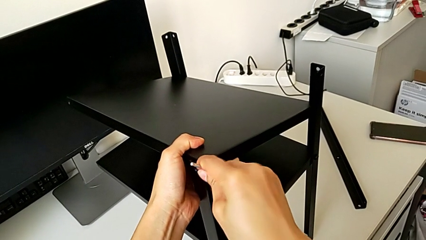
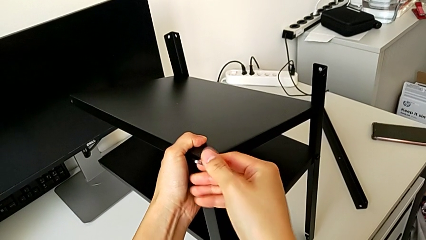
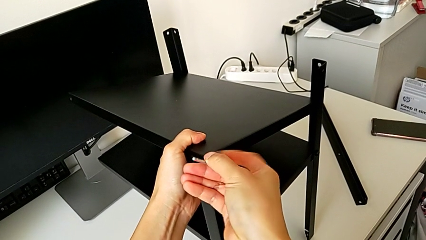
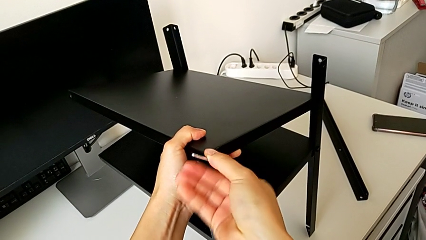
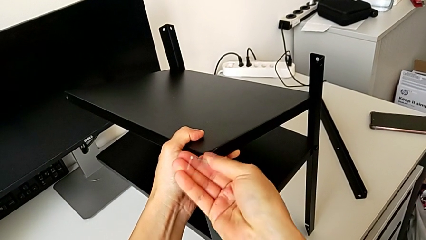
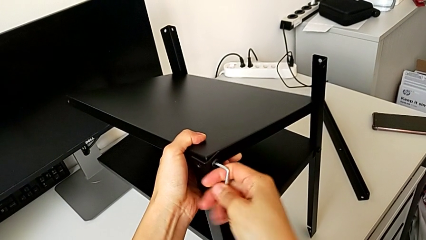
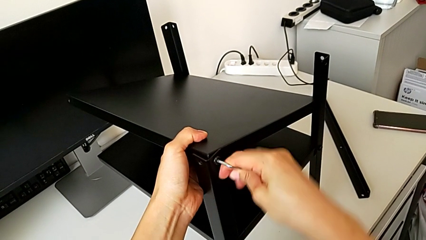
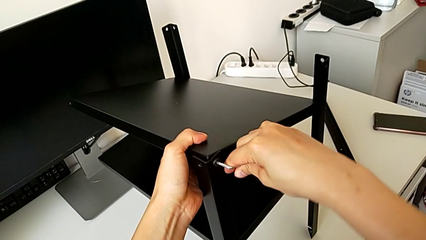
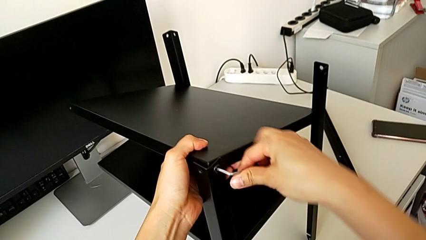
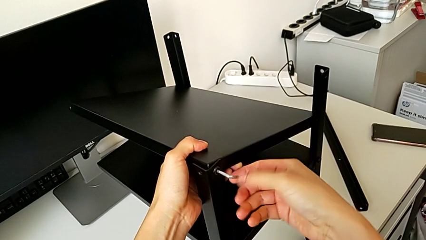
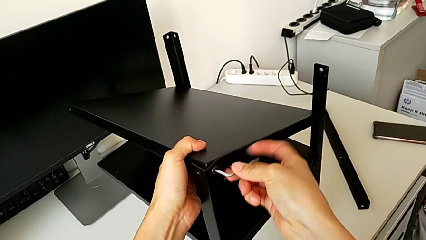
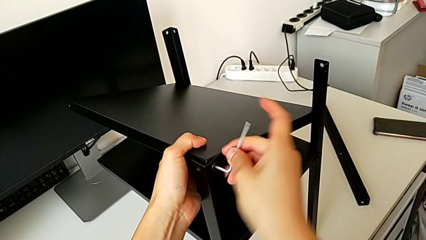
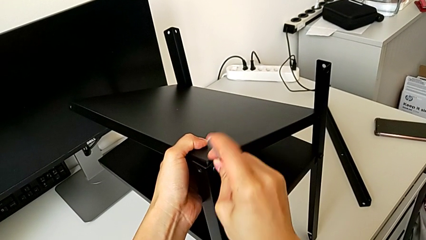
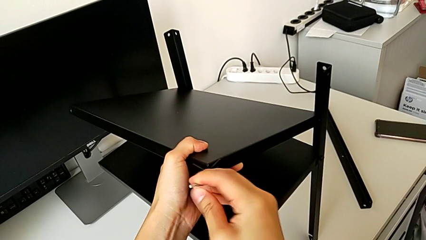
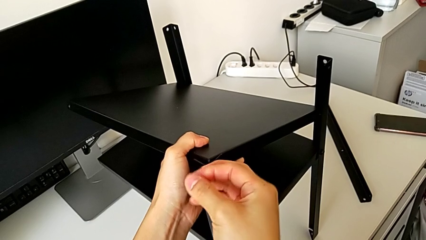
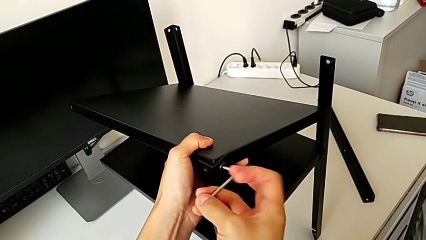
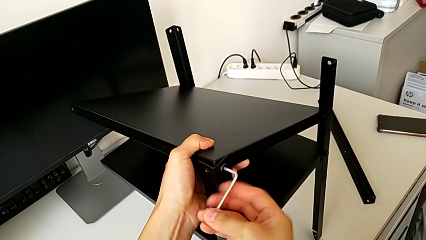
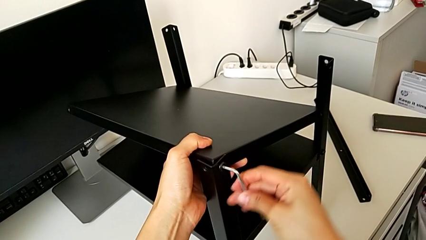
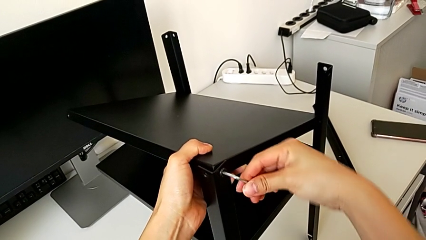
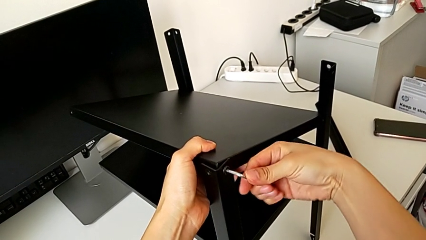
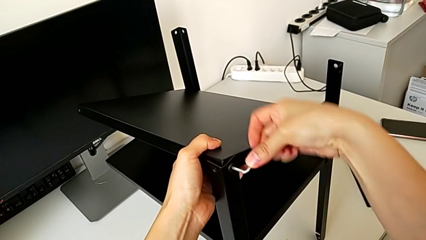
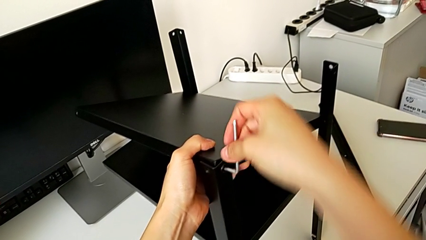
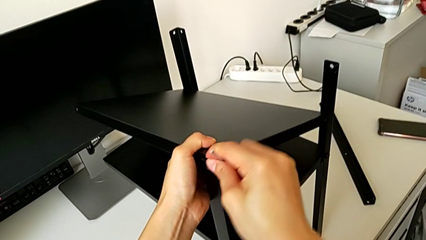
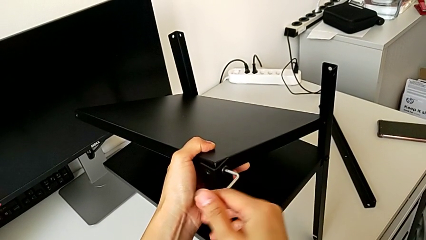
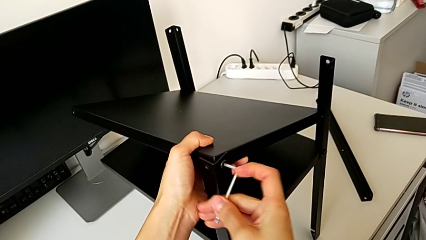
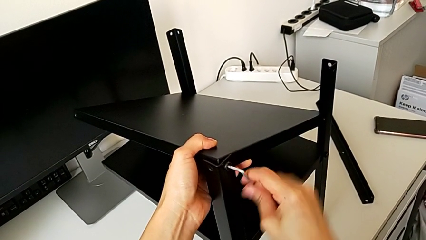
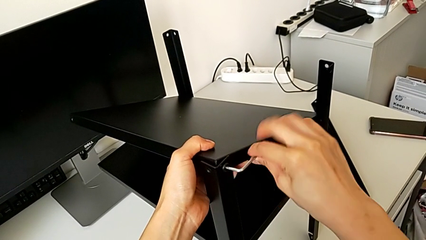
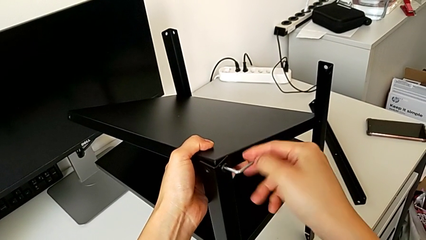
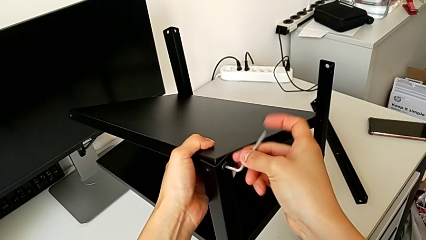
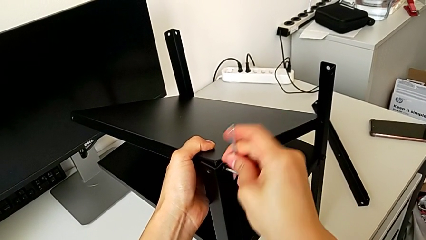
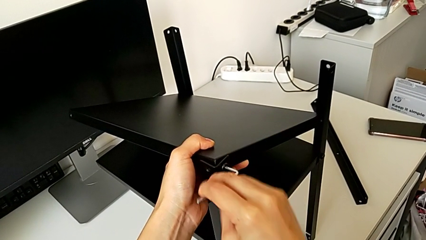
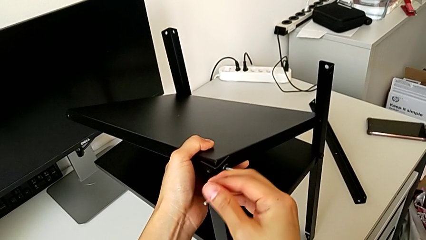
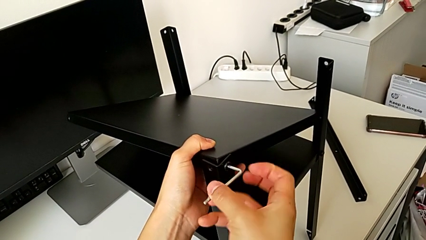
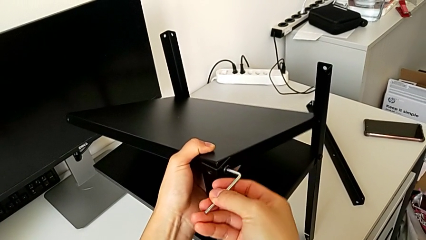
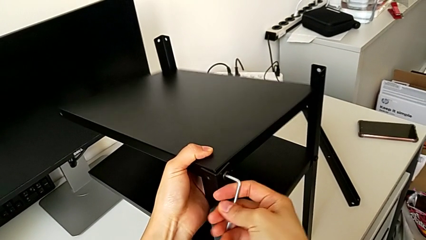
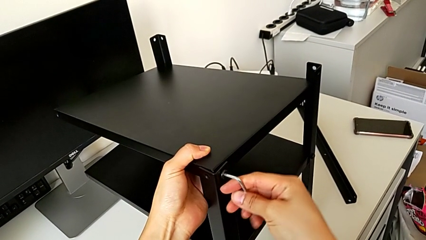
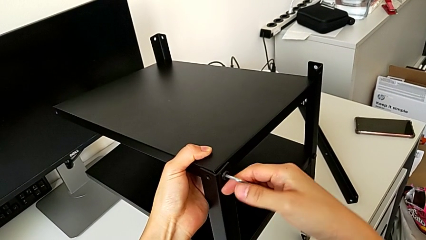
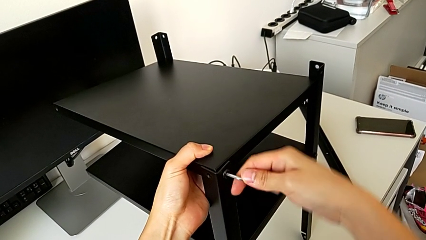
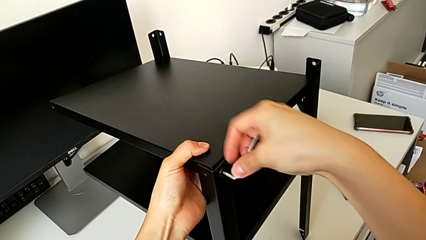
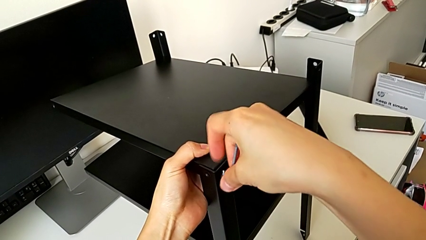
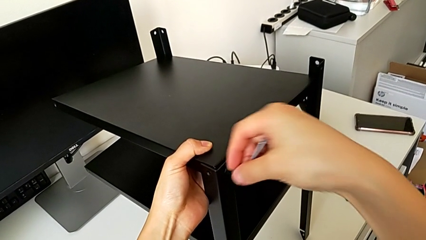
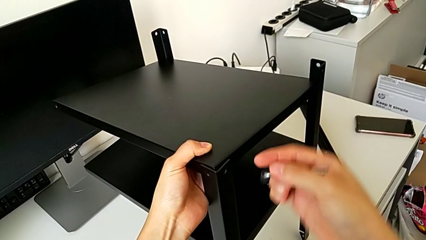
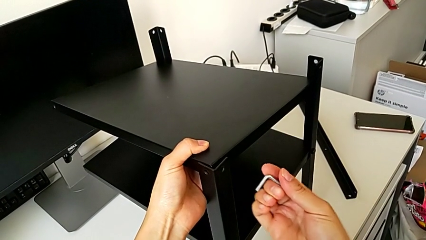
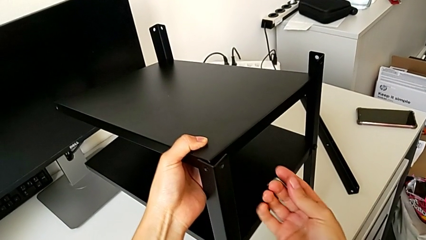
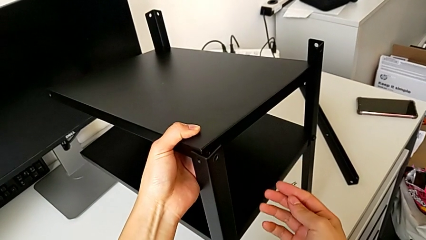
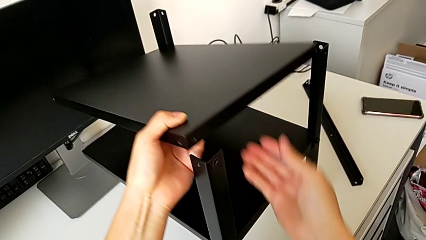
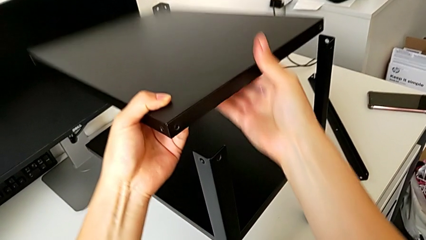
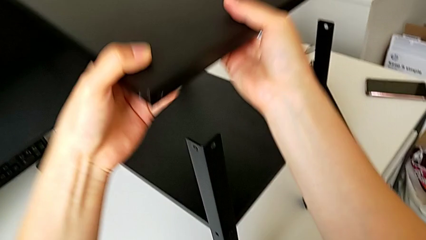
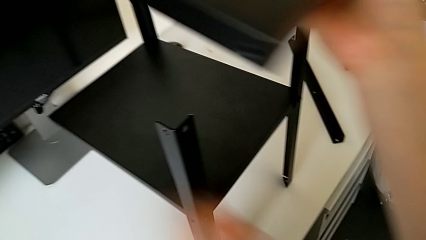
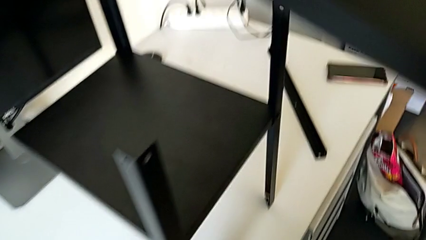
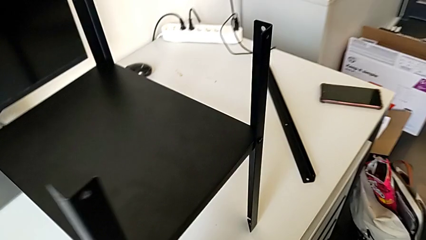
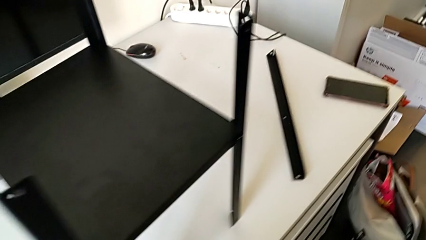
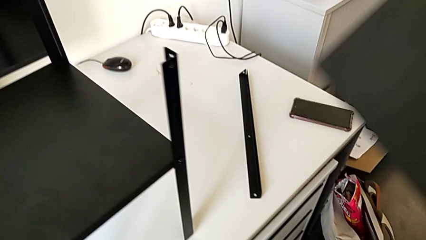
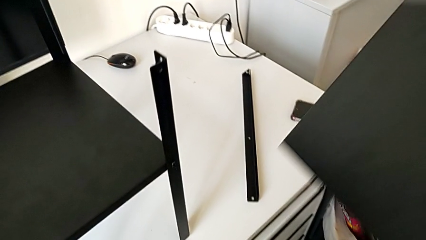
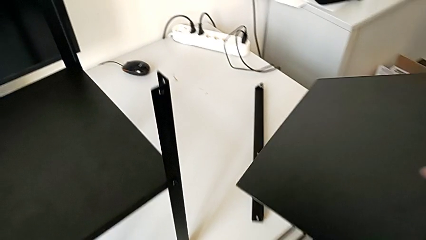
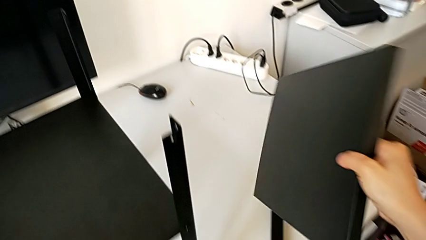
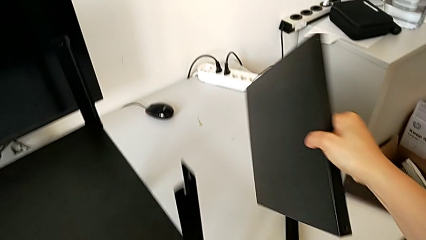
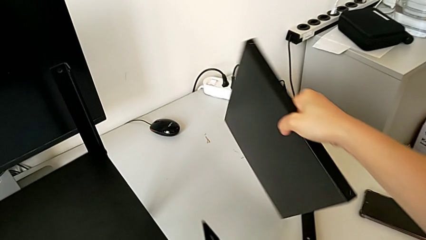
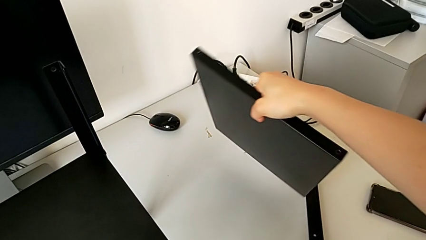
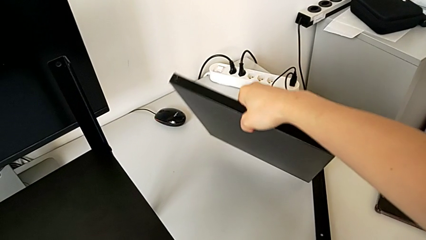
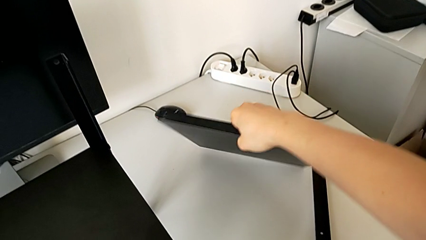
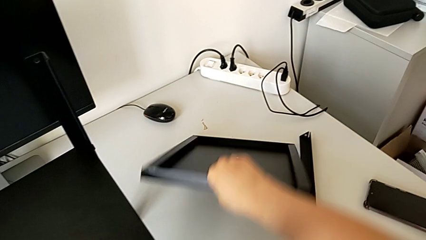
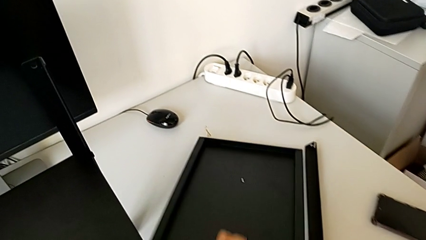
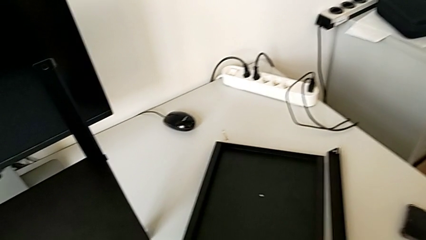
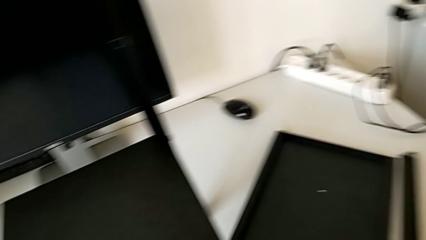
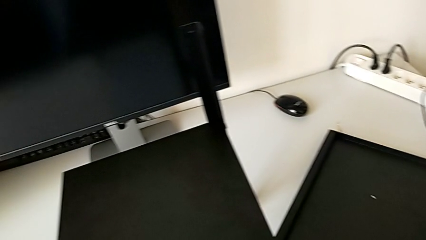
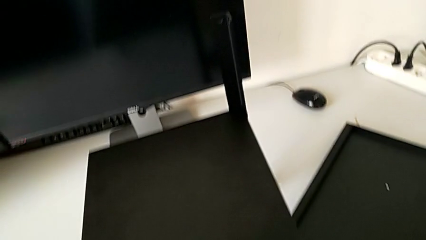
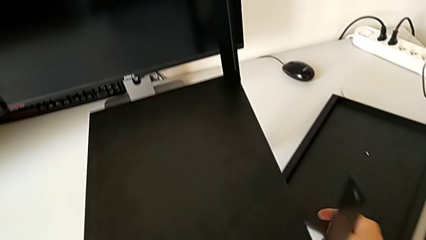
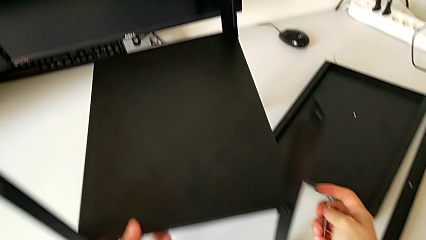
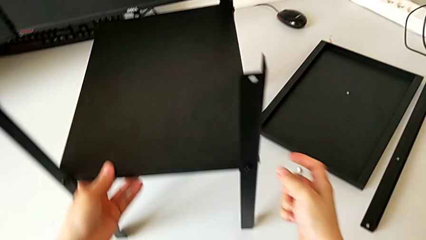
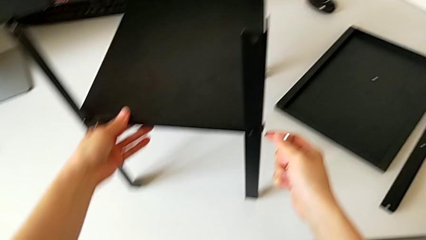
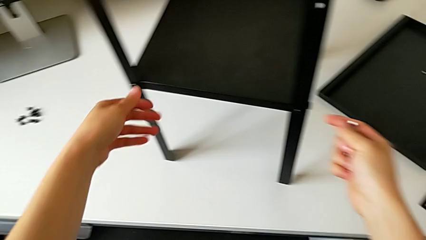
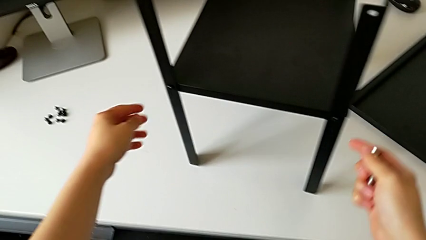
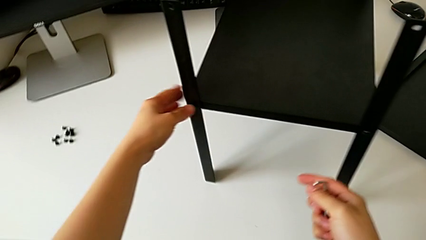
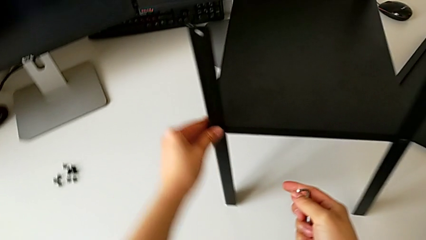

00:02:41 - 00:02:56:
The camera wearer is disassembling the top table. They keep unscrewing the top hex socket head, drop the hex socket head, withdraw the top tray, place the top nightstand and rotate the left nightstand.

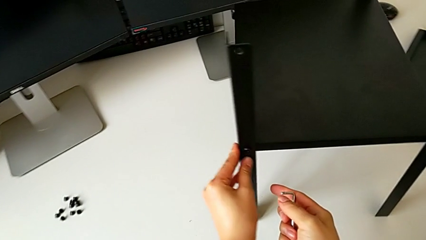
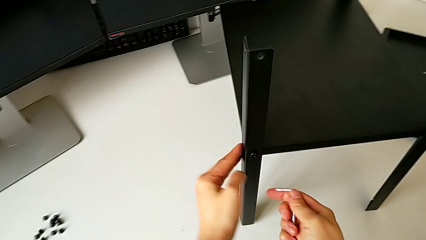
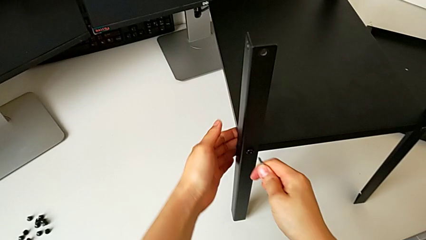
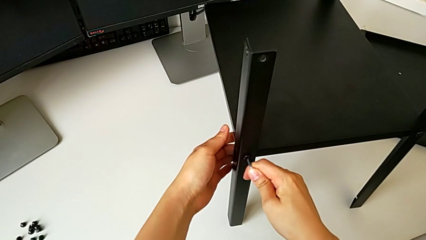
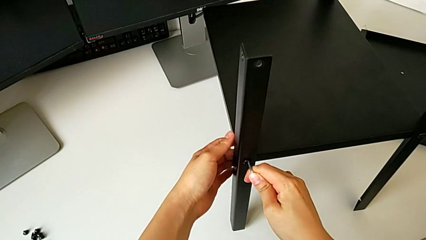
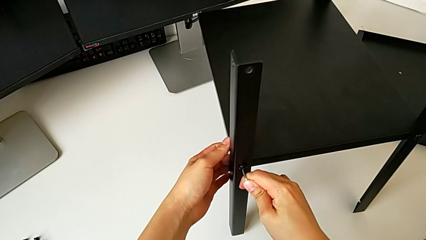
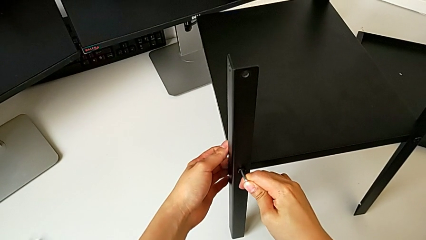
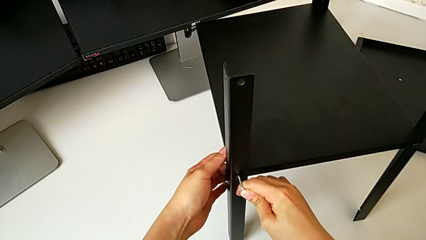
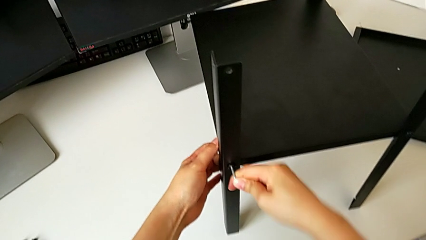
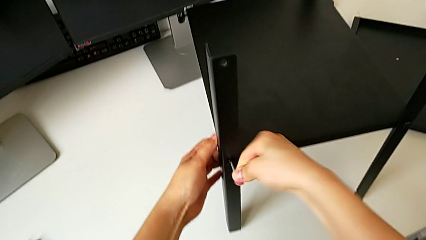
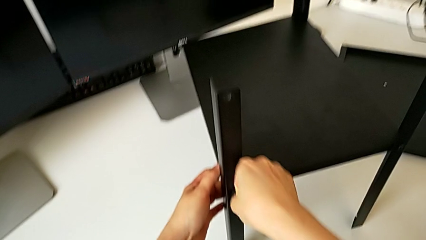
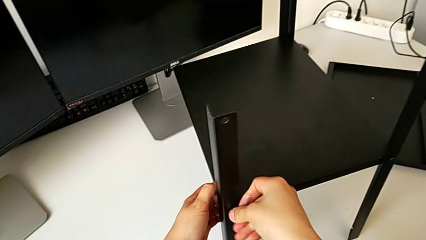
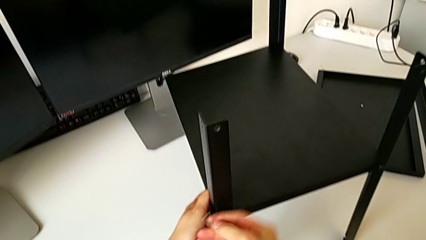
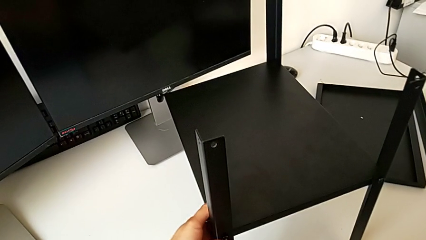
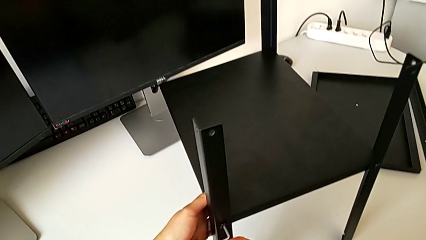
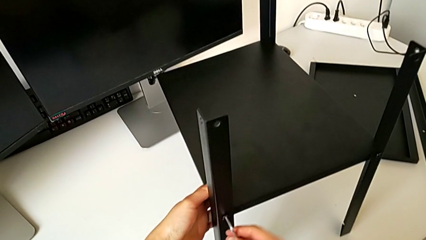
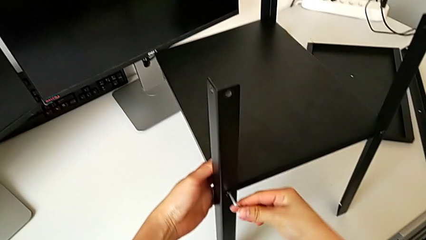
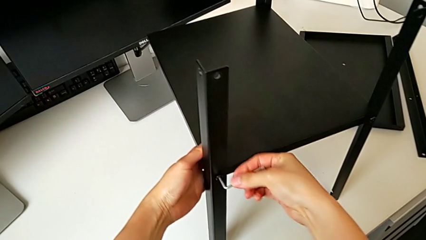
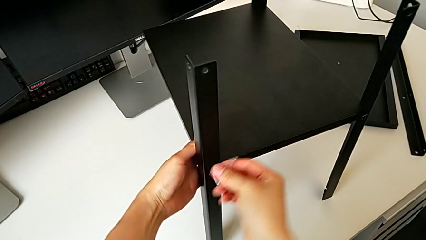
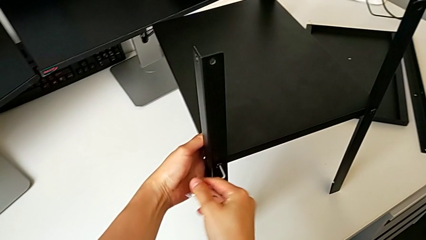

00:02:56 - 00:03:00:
The camera wearer is detaching the second leg. They insert the Allen wrench and begin to unscrew the hex socket head.
